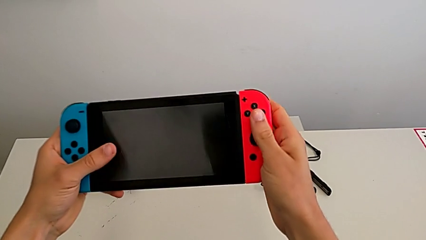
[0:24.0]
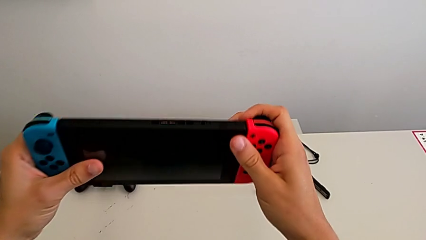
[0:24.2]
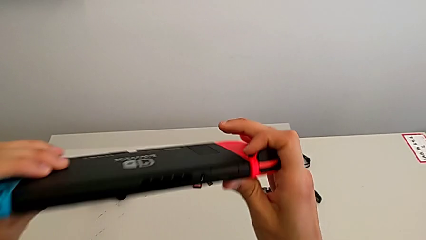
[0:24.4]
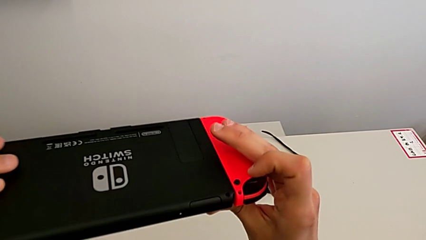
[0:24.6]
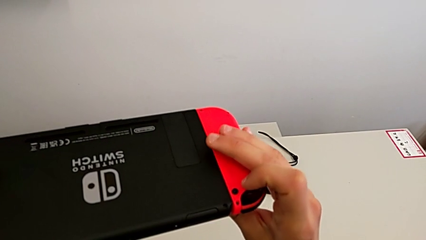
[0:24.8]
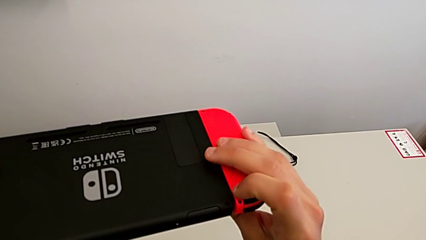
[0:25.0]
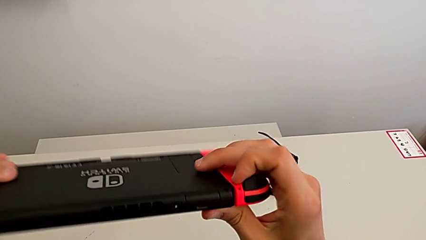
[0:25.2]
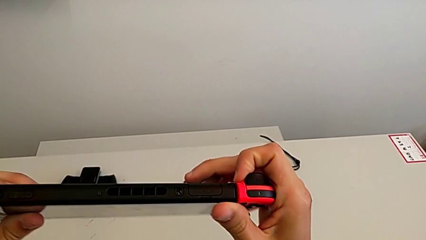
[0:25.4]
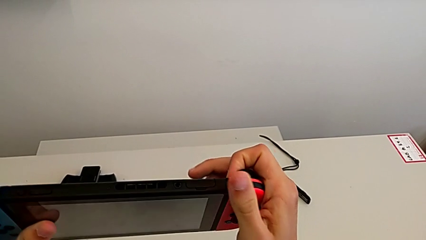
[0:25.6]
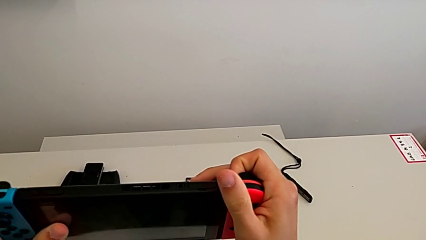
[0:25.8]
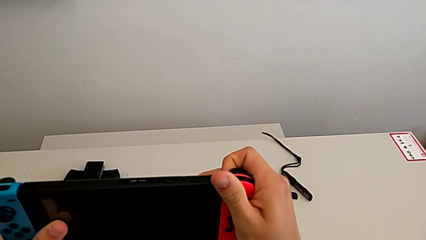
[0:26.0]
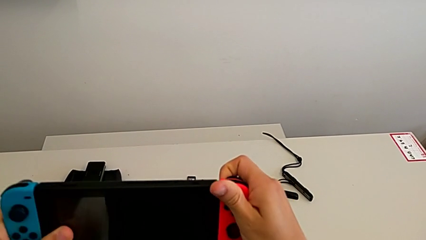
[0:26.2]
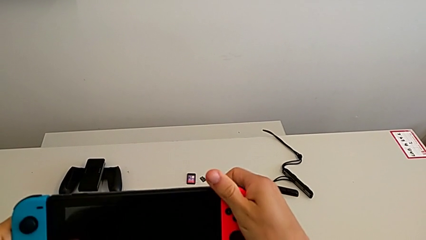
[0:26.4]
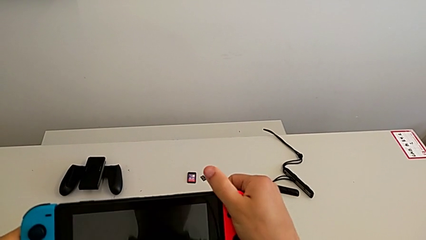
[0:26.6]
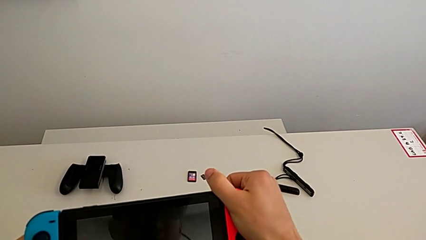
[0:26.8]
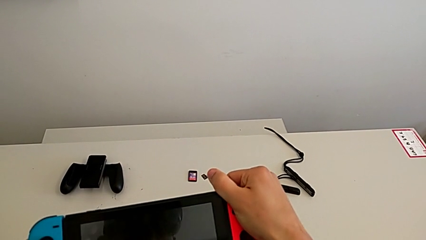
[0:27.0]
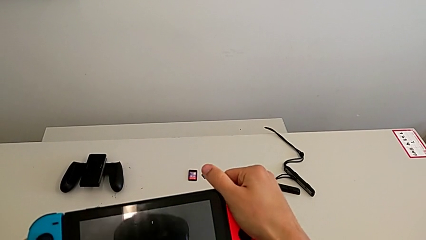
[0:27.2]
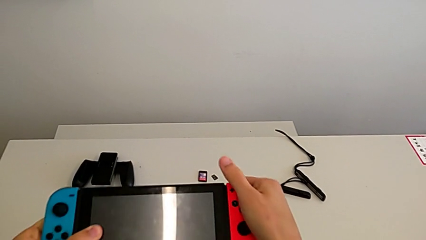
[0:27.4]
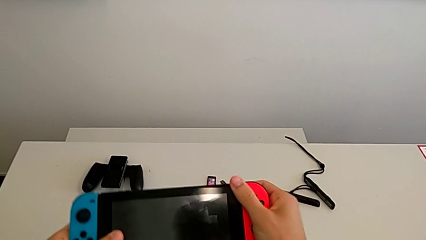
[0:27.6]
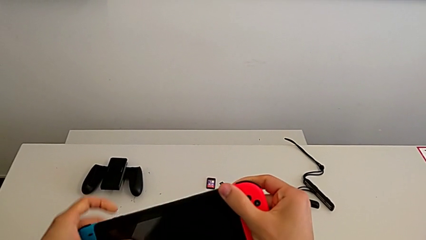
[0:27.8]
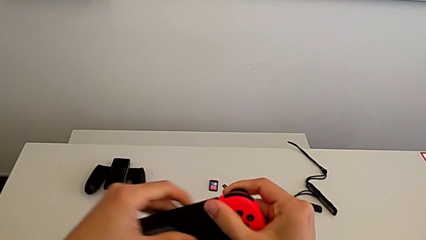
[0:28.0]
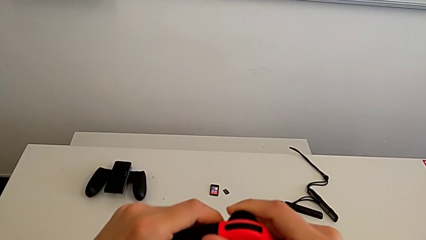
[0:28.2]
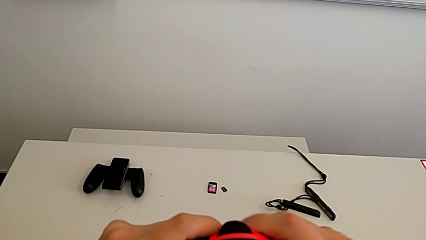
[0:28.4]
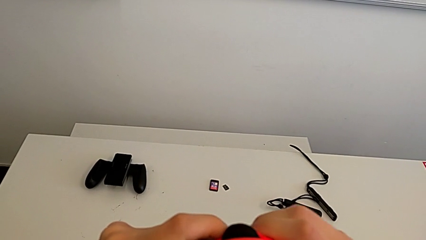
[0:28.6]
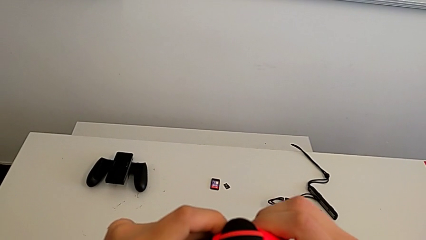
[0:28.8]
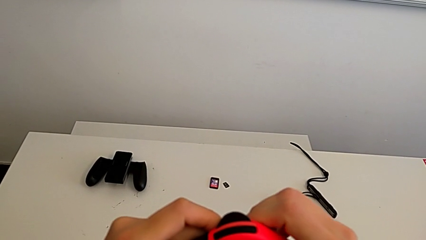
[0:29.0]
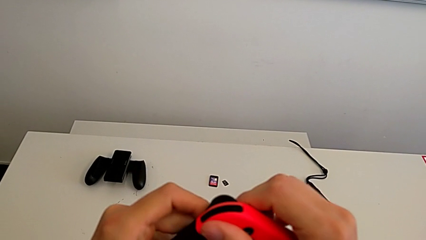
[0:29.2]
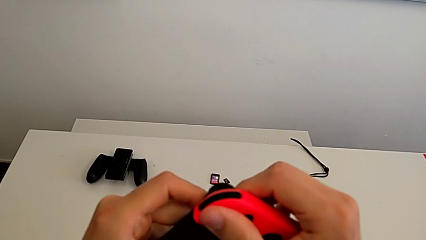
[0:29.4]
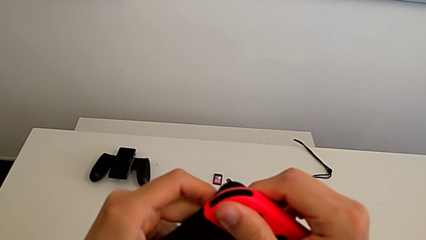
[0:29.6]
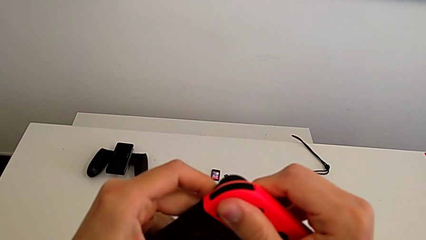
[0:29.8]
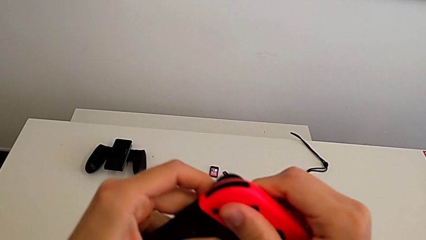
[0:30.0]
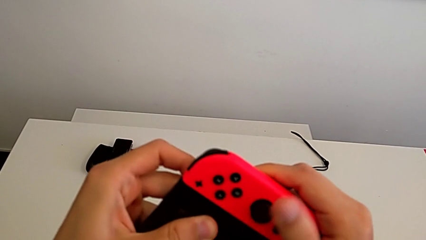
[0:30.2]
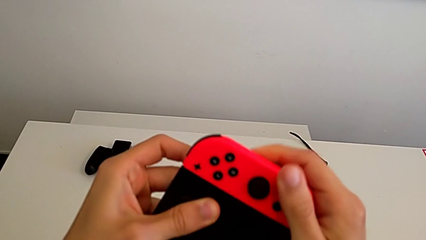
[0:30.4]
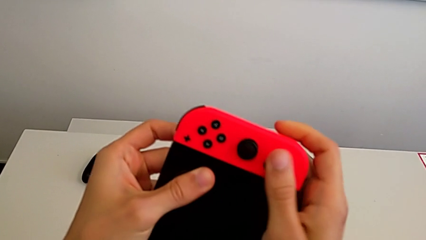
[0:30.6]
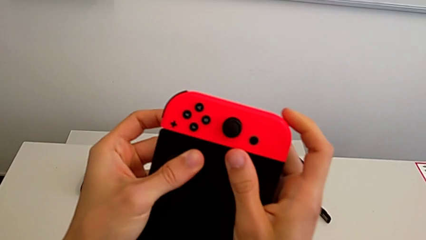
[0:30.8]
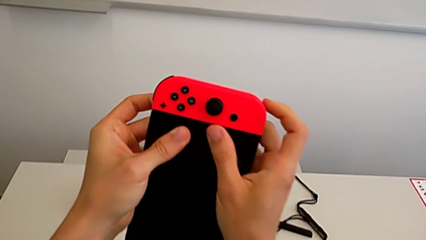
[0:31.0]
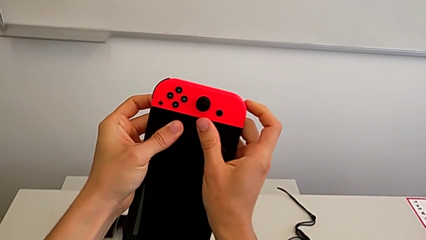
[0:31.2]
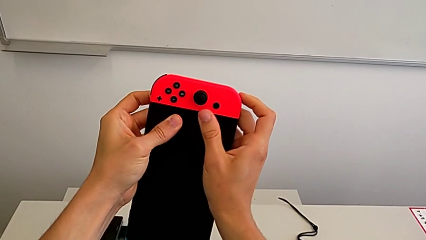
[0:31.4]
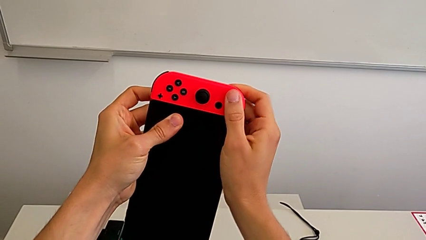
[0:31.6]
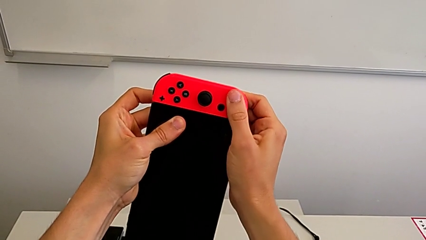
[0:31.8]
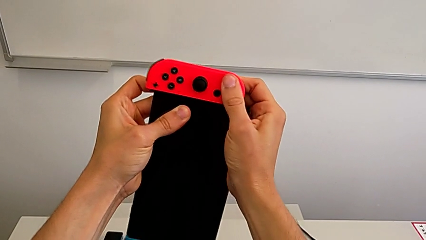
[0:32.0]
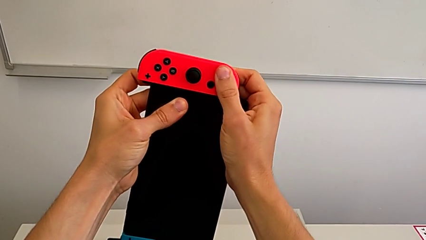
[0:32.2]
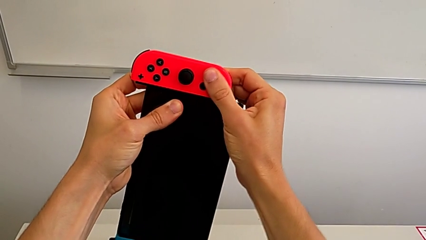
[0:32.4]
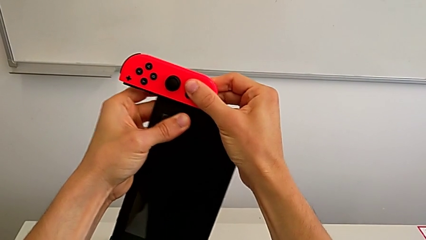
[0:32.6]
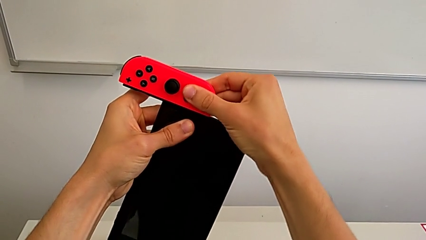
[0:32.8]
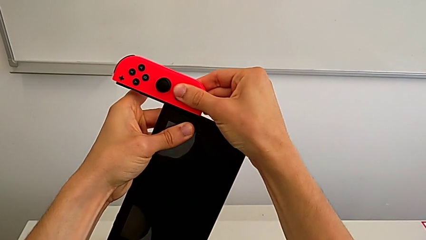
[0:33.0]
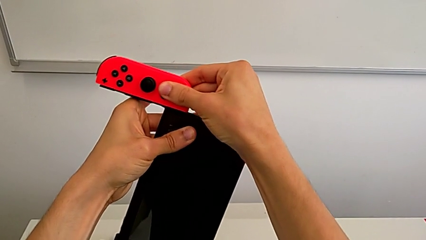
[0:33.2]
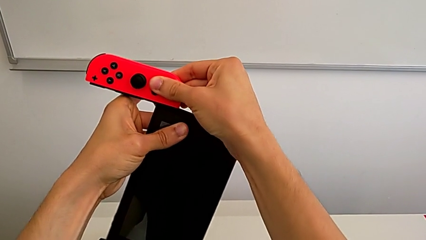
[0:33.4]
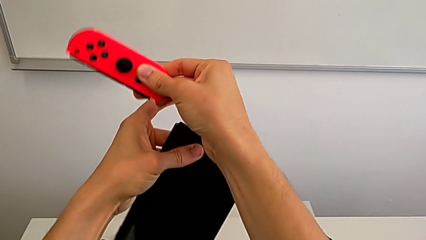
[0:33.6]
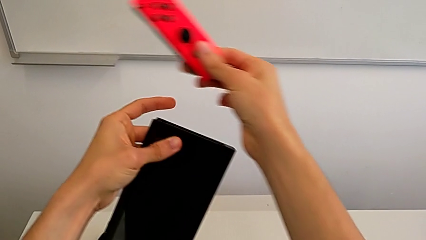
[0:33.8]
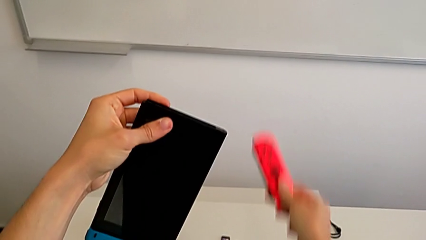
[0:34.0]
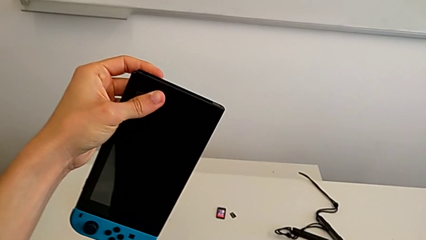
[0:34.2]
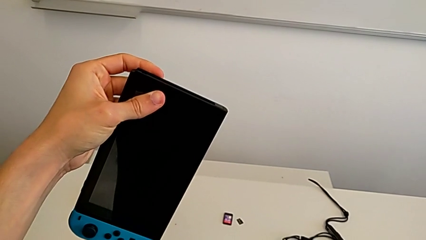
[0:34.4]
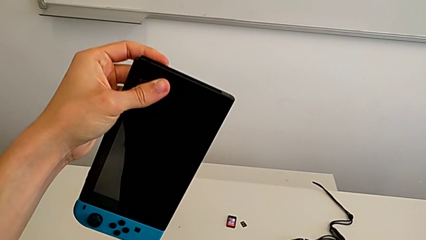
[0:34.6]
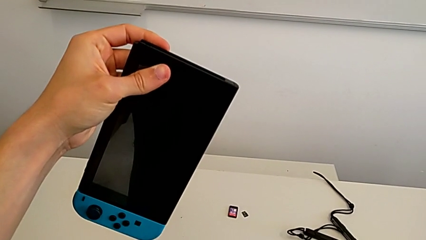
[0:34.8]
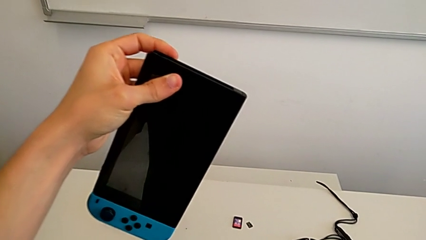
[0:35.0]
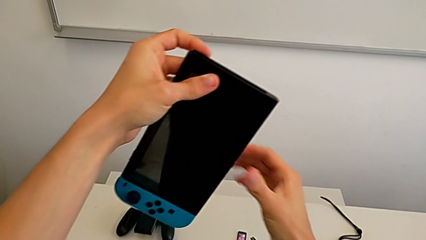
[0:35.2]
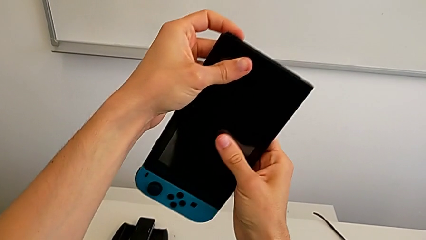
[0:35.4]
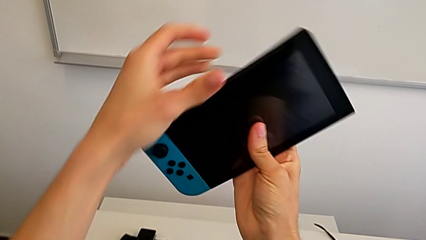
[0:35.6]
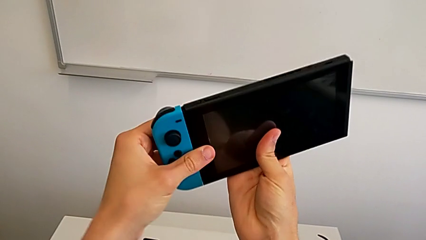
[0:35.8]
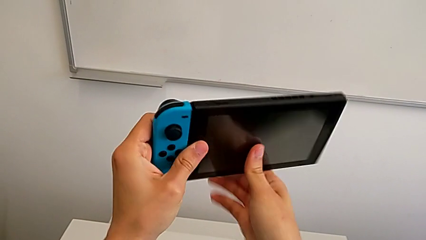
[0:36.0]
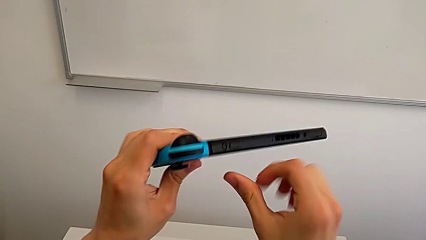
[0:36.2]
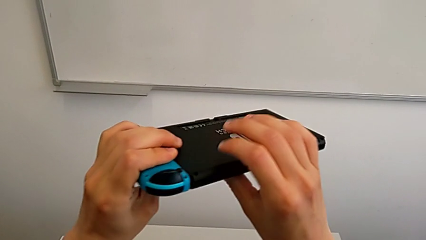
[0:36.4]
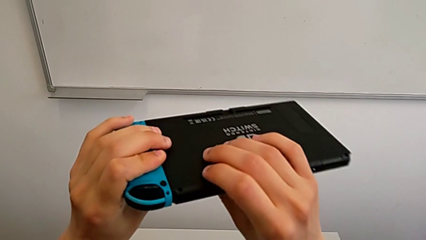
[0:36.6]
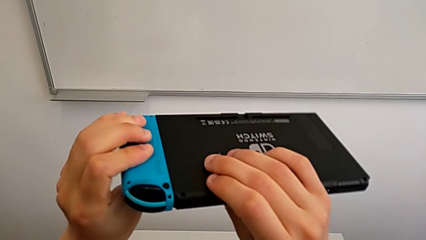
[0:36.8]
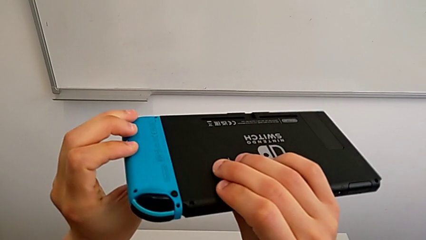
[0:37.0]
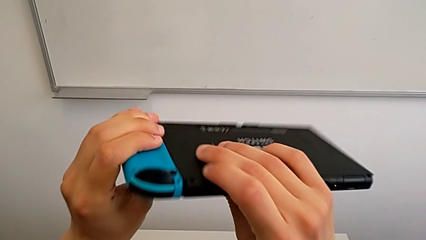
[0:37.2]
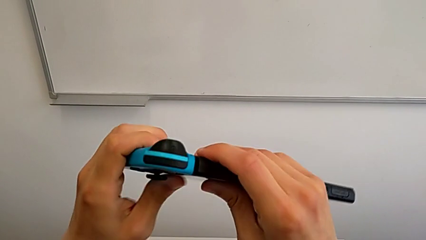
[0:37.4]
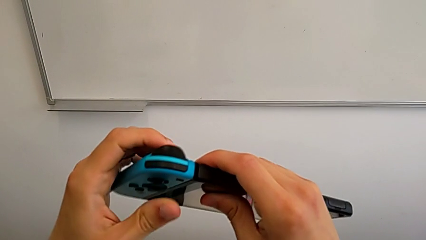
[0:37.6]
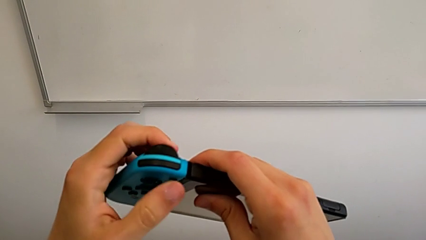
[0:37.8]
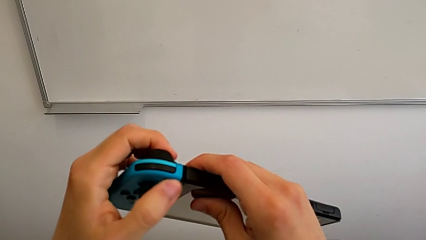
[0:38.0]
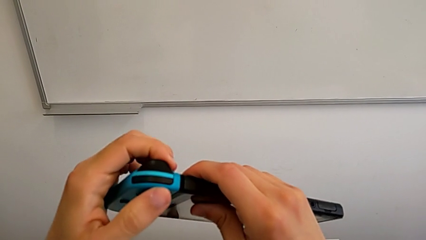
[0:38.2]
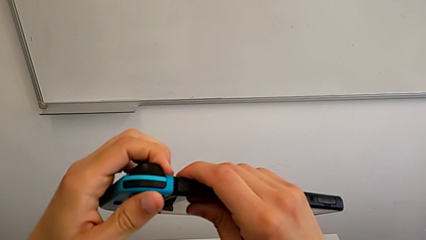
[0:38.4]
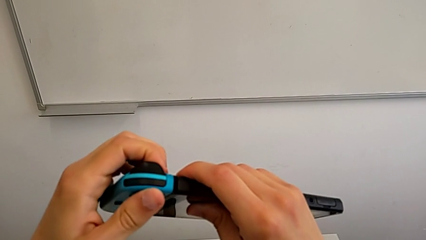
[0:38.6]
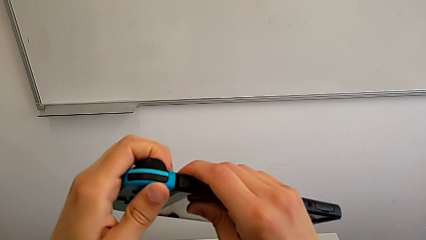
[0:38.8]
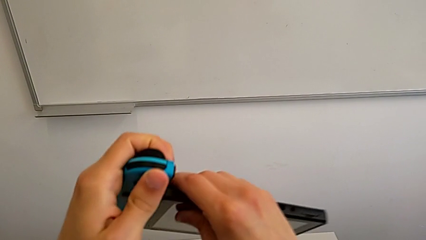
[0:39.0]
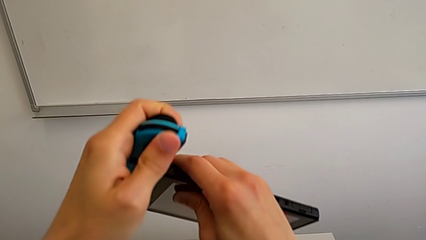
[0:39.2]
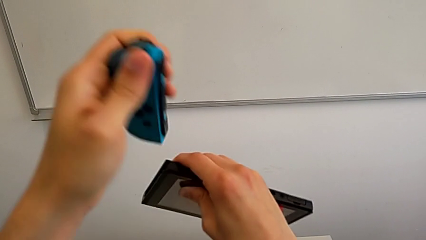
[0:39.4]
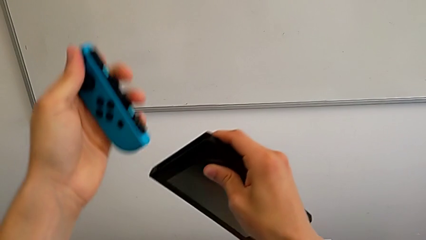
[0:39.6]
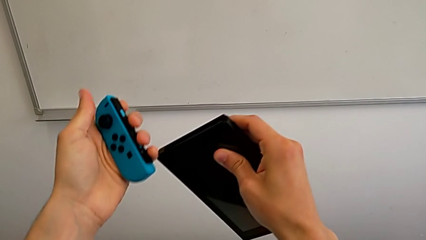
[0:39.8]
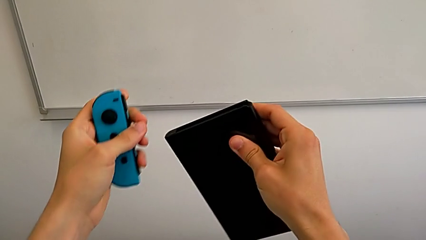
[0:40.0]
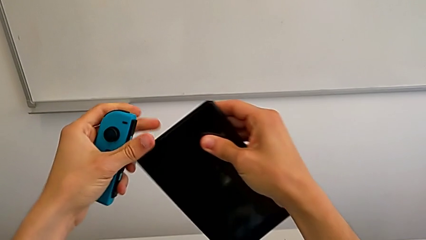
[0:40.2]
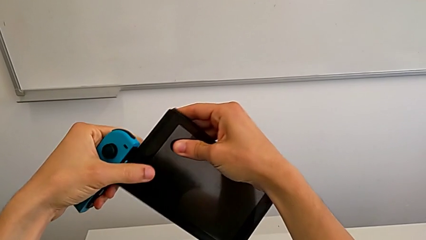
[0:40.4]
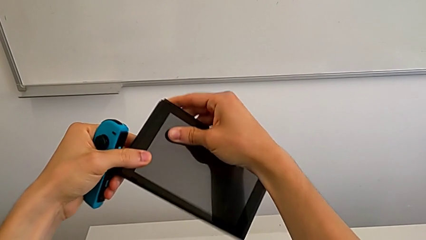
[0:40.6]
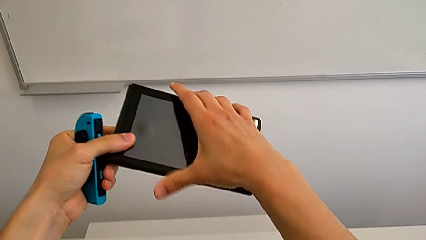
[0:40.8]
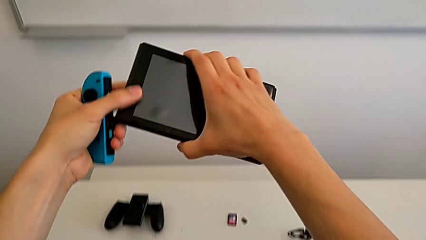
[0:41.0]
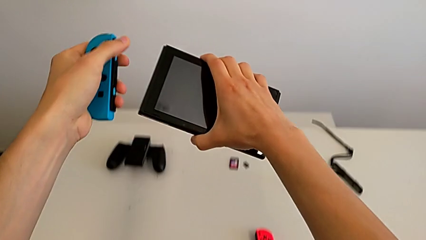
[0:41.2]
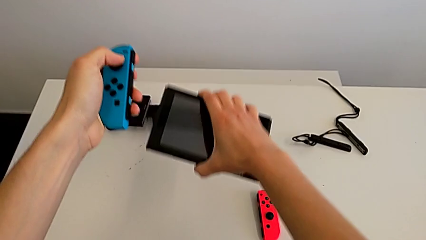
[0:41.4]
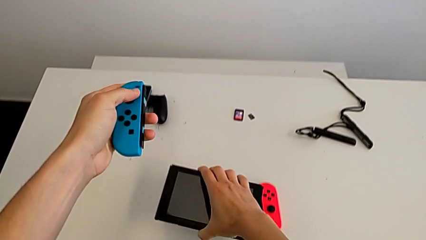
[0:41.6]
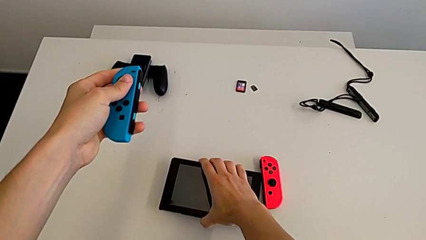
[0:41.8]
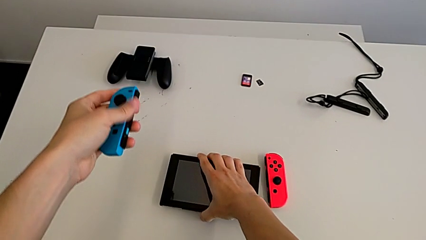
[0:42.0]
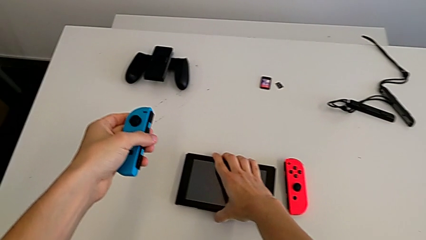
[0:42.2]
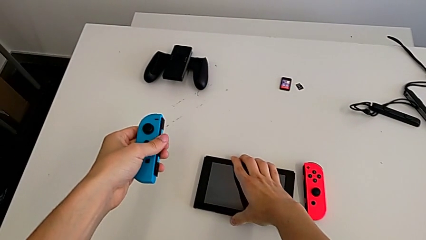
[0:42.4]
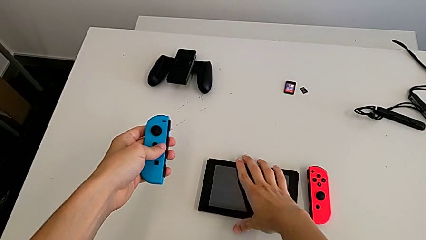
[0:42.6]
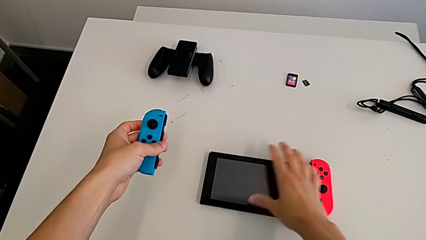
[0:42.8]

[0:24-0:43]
The camera wearer is changing the controllers to a comfort grip. They flip the Nintendo Switch, press the release button, inspect the red Joy-Con controller, pull it, grab it, withdraw it, drop it, flip the Joy-Con controller, inspect the blue Joy-Con controller, press the release button, withdraw the Joy-Con controller and drop the Nintendo Switch.
